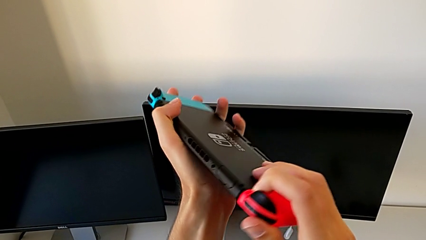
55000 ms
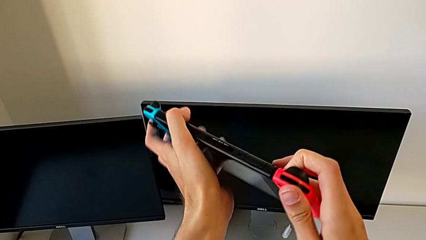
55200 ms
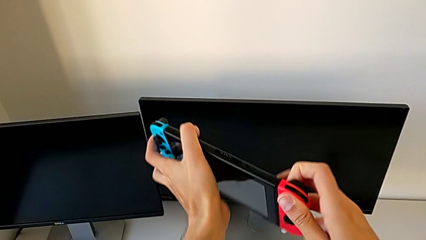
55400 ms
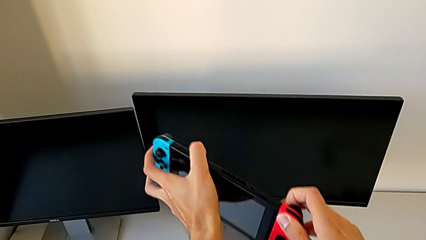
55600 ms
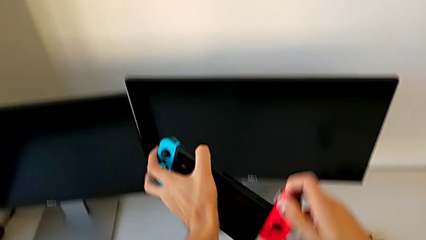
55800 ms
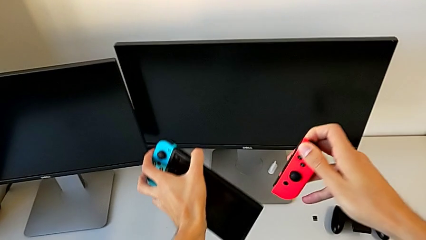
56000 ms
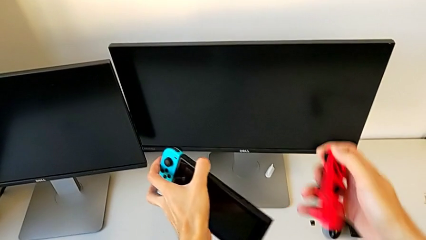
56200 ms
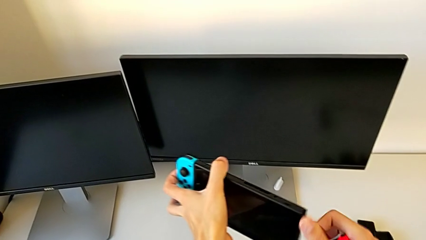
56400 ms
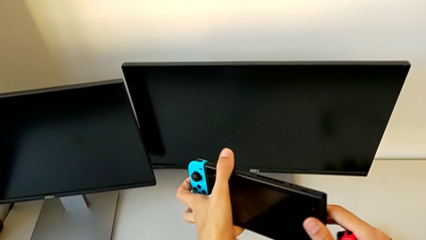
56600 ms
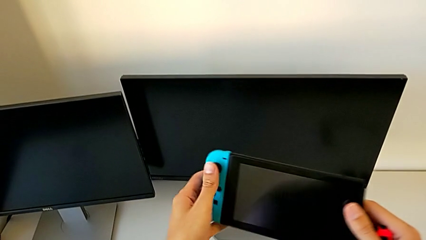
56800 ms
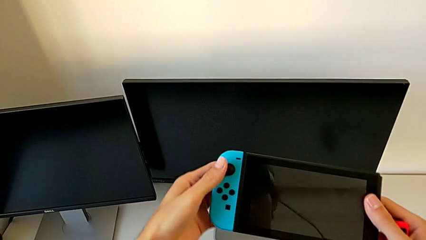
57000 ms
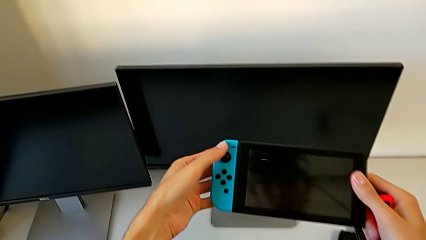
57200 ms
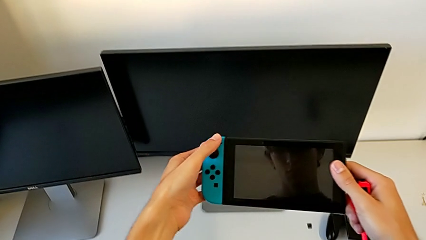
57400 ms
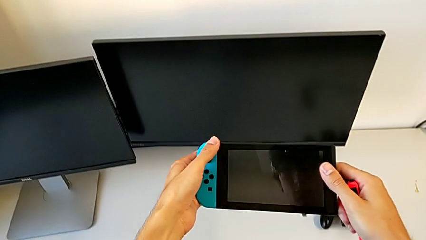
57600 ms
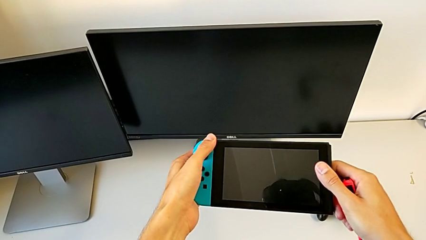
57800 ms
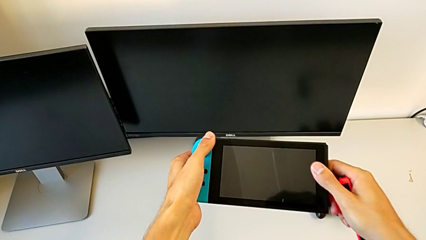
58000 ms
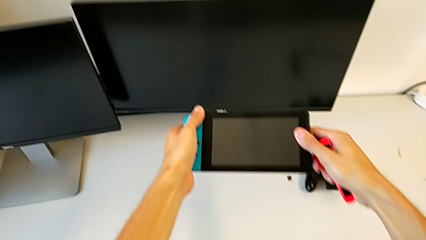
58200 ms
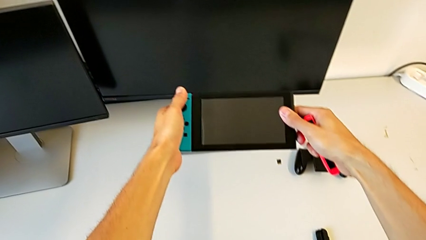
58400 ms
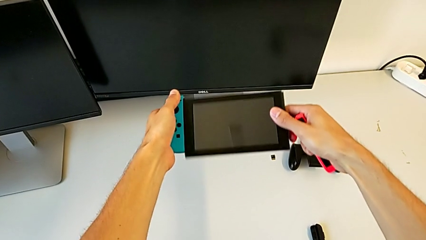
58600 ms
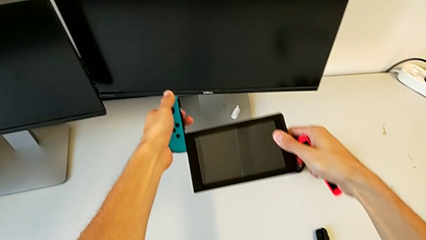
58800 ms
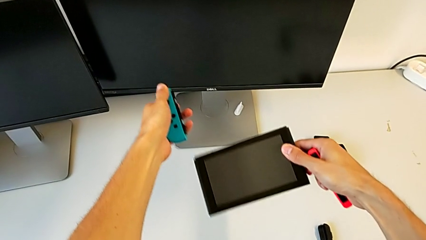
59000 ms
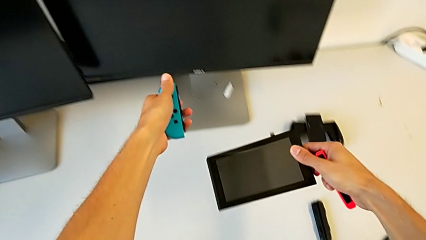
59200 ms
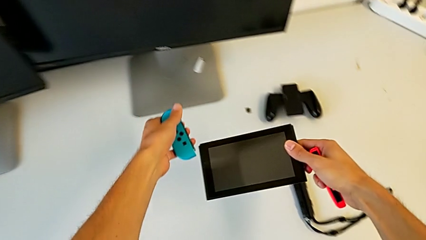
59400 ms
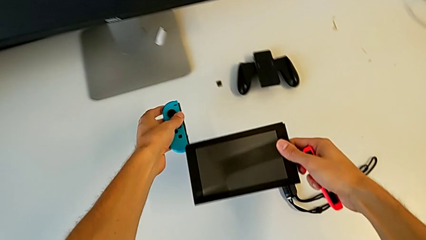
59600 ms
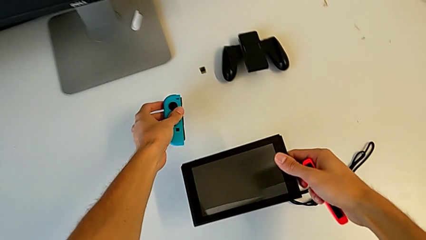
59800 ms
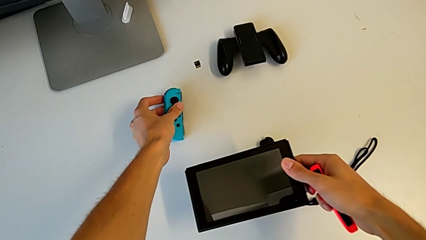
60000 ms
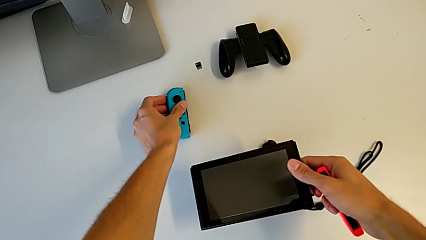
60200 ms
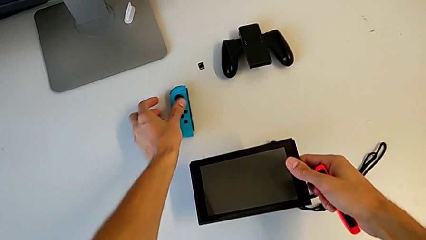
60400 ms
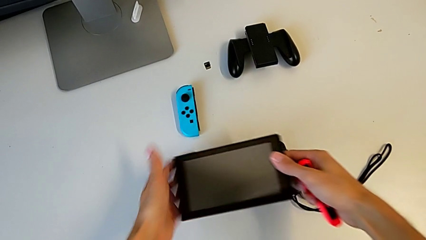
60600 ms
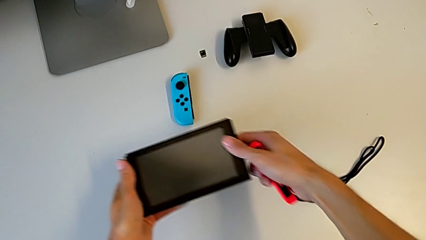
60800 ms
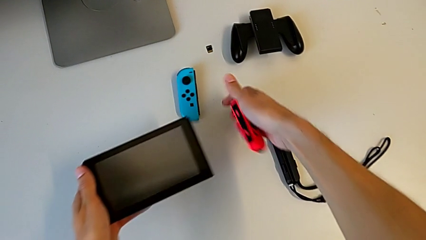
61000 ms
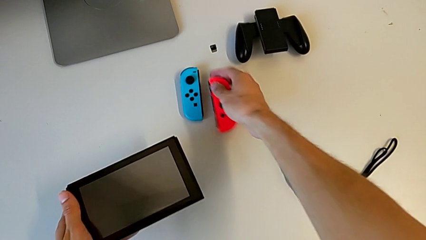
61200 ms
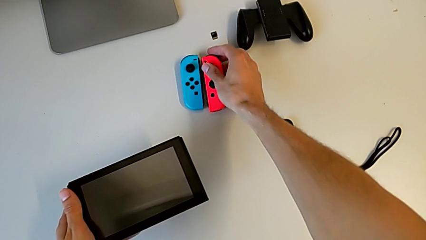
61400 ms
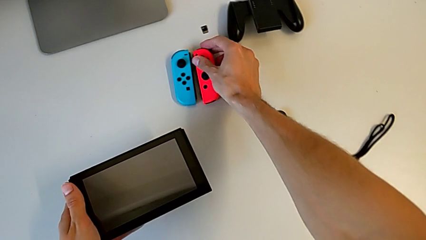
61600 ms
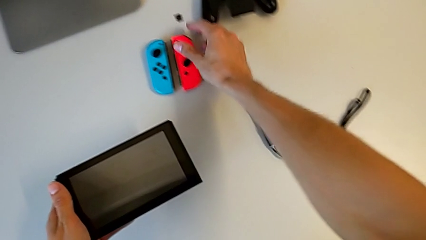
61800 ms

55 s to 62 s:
The camera wearer removes the Joy-Con from the Nintendo Switch. They withdraw the red Joy-Con controller, hold the Nintendo Switch, withdraw the blue Joy-Con controller, drop it and drop the red Joy-Con controller.

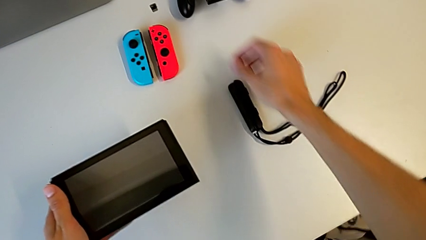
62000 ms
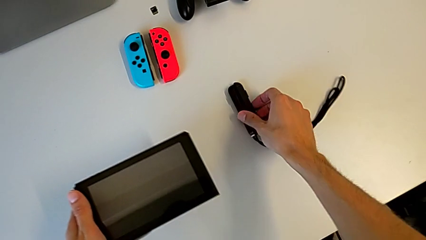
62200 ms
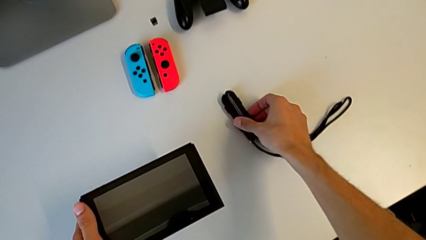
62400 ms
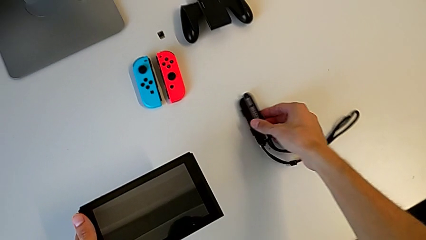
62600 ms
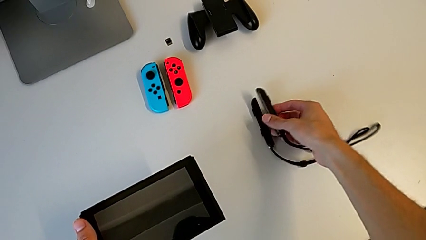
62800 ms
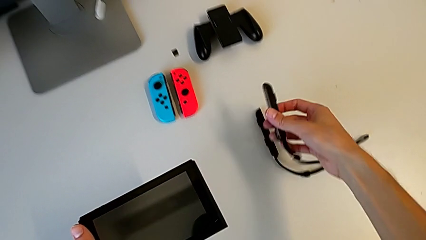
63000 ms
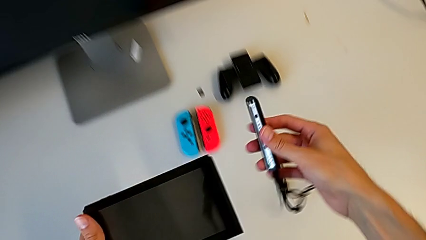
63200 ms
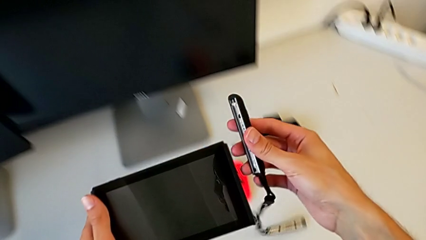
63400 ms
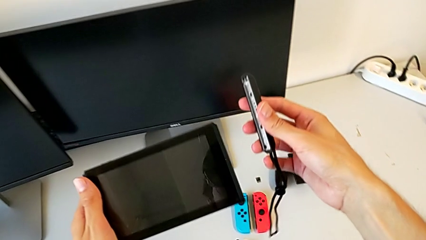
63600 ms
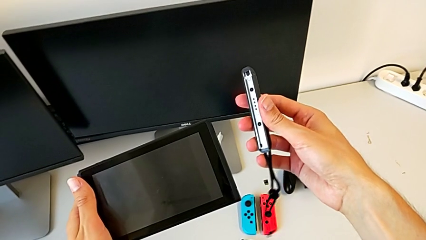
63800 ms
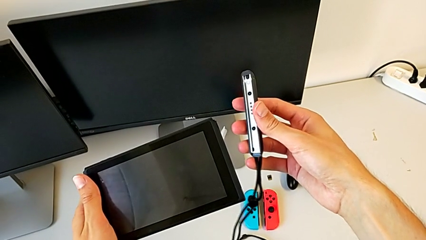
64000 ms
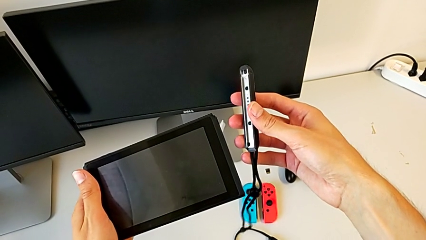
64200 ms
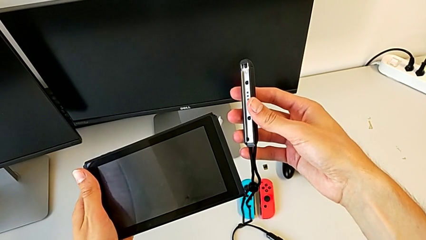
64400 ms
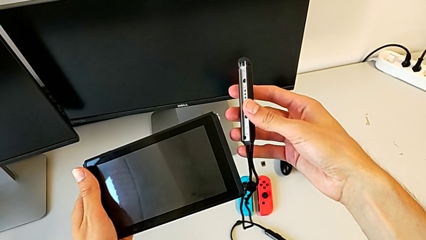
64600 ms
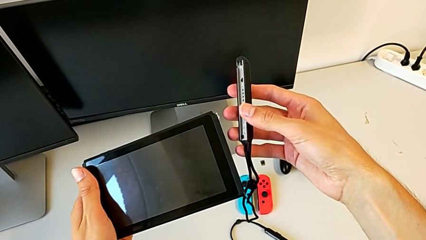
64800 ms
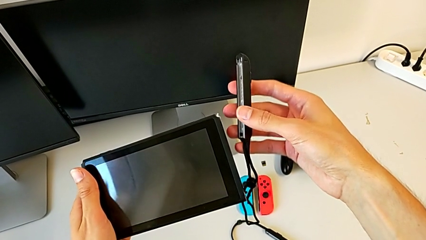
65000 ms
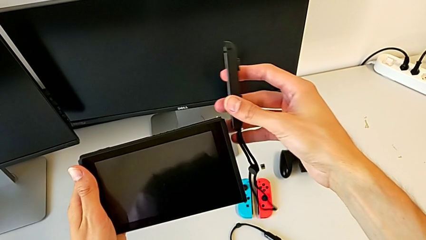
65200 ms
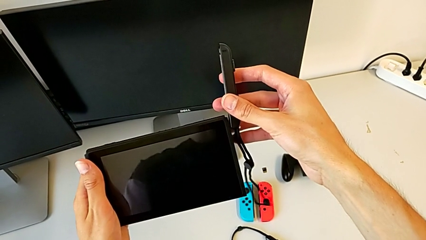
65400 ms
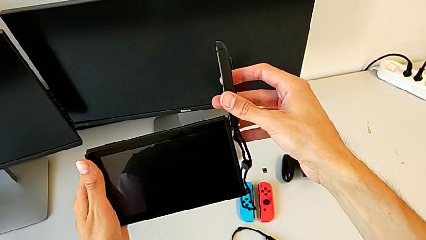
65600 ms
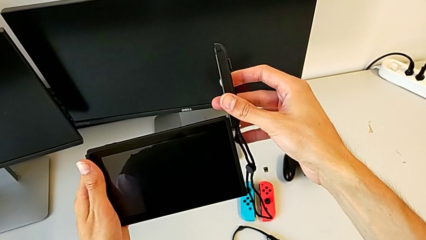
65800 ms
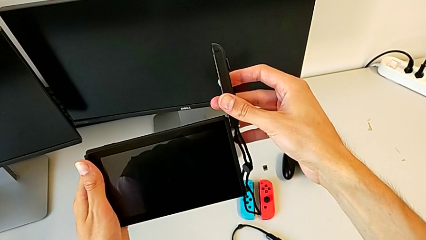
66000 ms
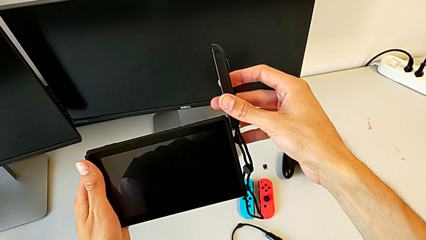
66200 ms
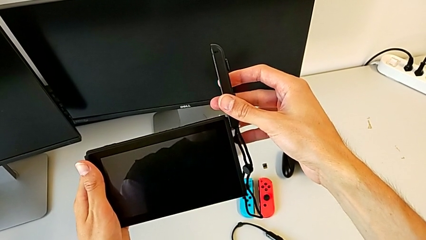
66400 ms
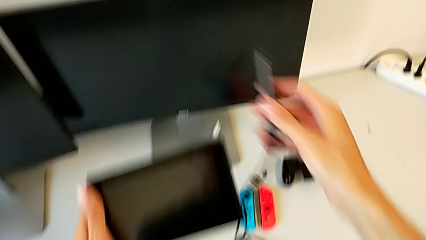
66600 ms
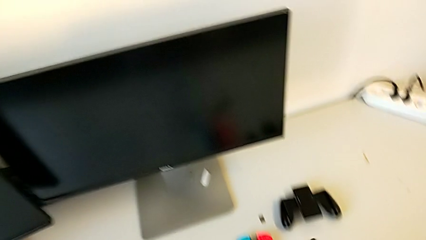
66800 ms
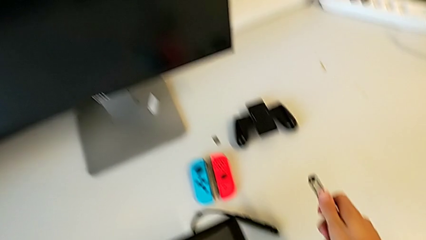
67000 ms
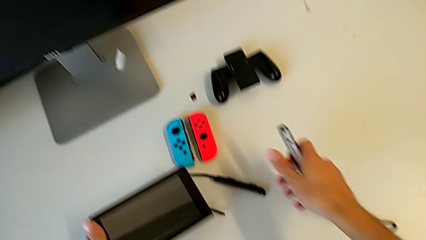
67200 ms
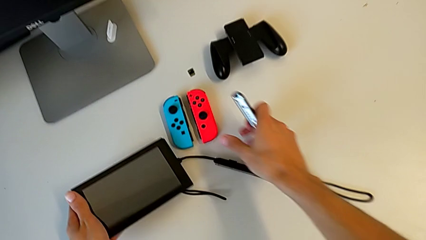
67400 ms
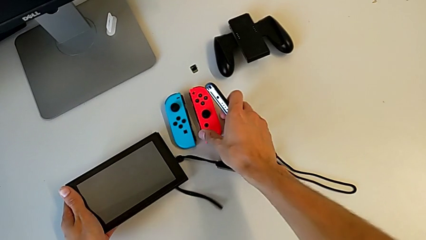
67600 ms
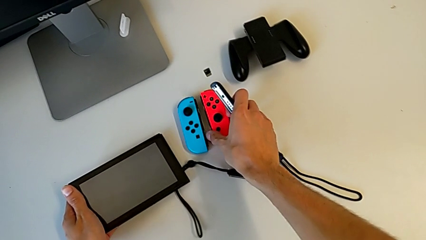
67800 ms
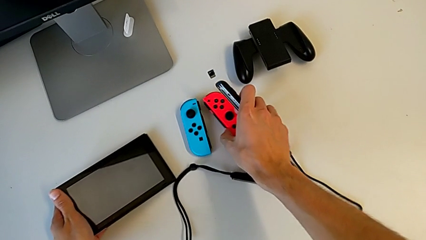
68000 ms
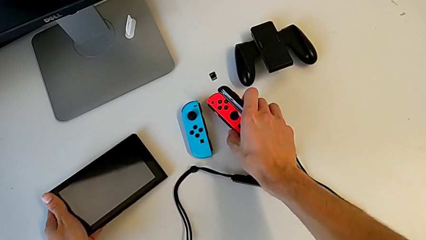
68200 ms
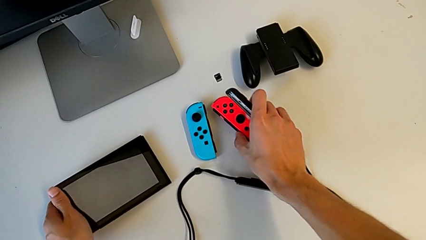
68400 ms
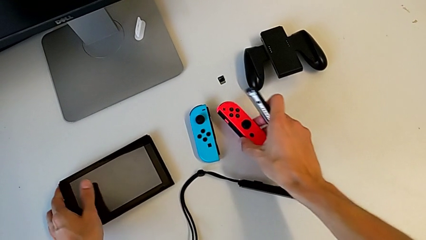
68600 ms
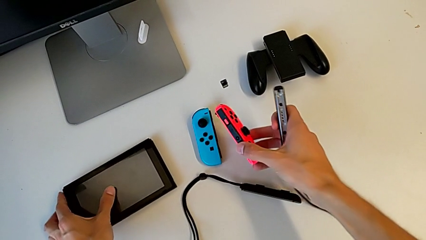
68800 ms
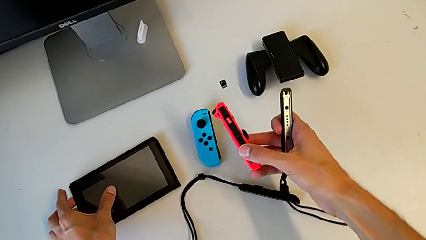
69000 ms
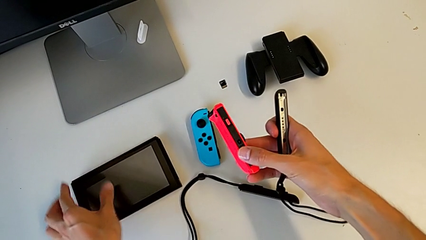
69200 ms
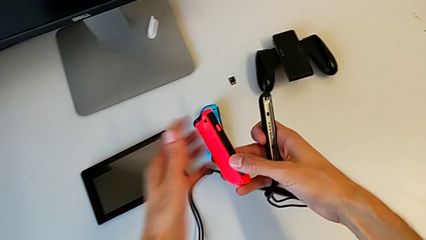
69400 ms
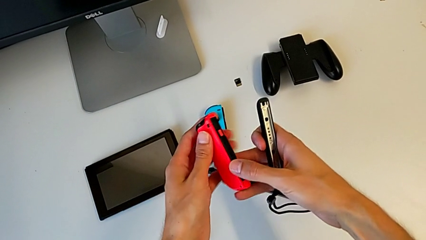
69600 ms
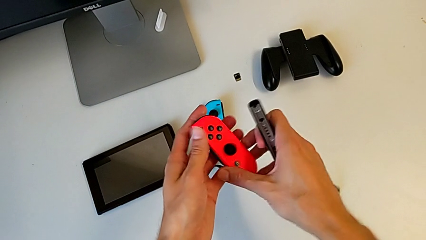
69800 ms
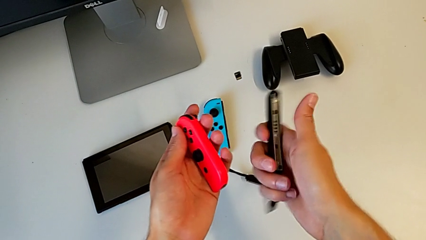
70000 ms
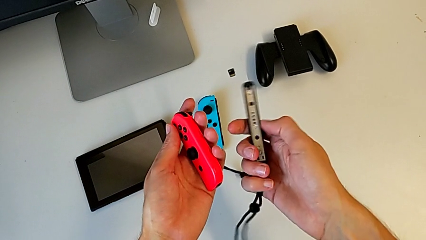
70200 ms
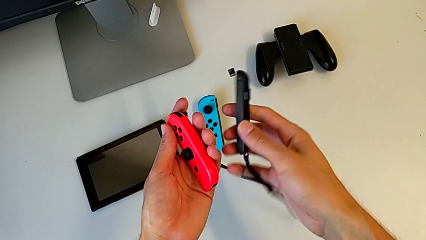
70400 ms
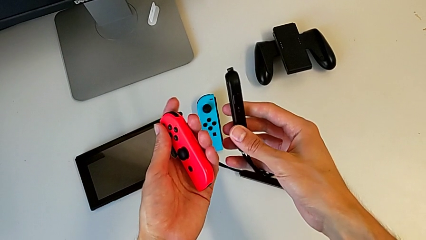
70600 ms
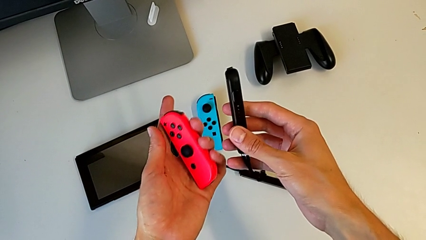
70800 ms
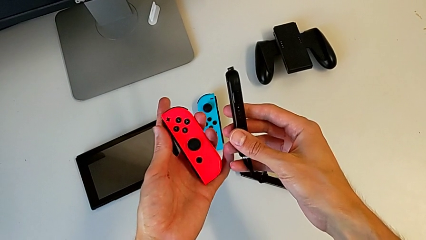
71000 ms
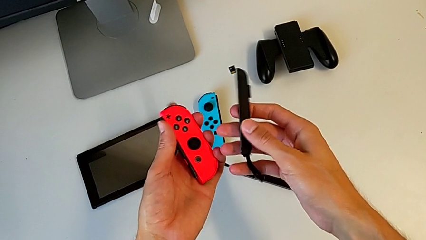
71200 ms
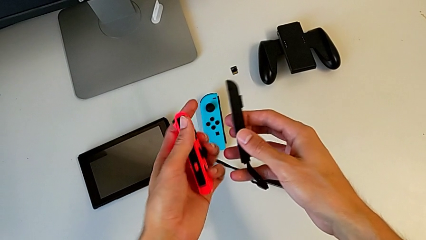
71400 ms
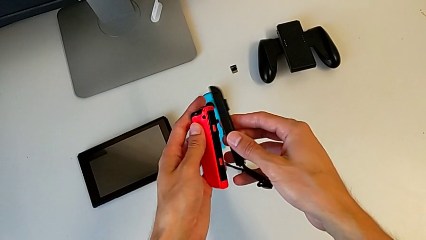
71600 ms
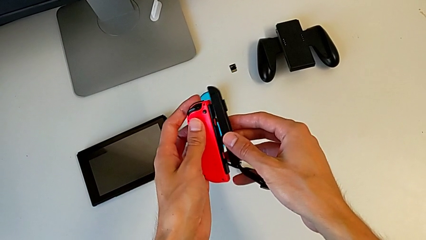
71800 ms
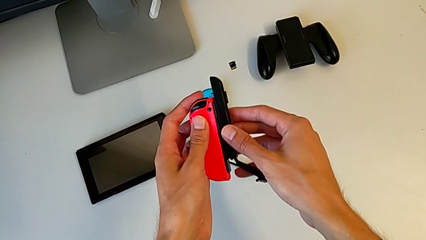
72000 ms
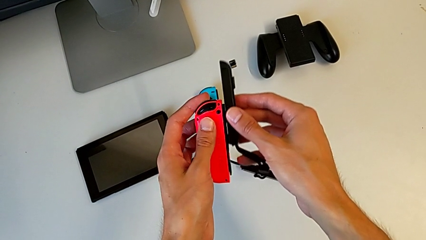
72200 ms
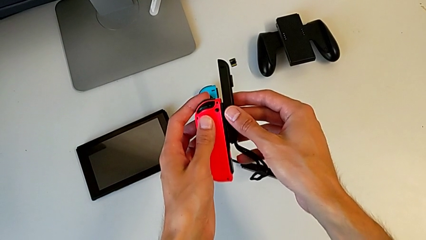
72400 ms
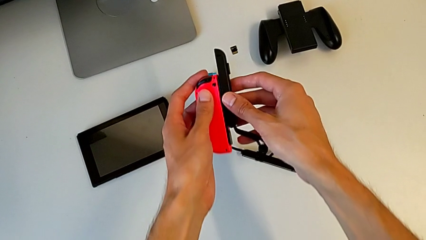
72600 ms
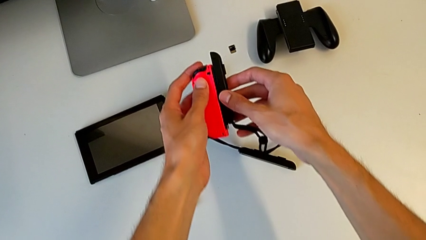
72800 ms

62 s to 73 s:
The camera wearer is placing the black Joy-Con strap on the Joy-Con controller. They grab the Joy-Con strap, hold it, align the Nintendo Switch, grab the red Joy-Con controller and hold it.
